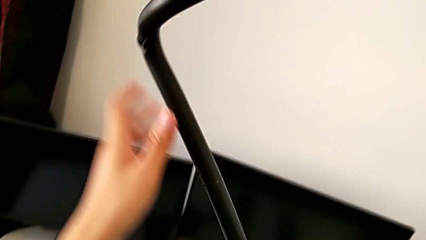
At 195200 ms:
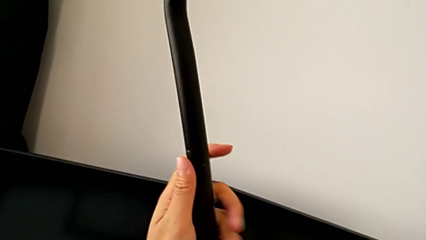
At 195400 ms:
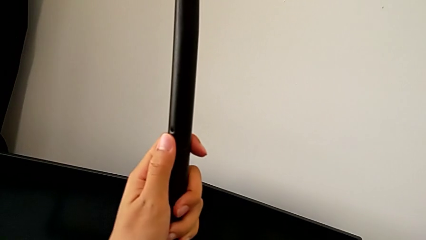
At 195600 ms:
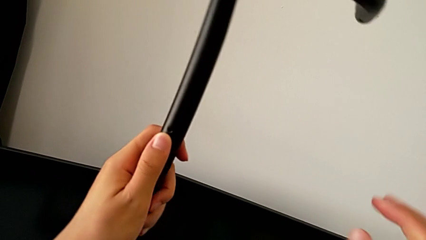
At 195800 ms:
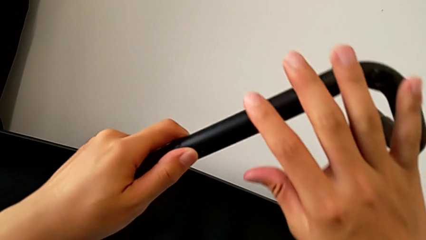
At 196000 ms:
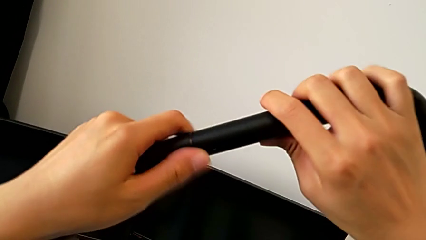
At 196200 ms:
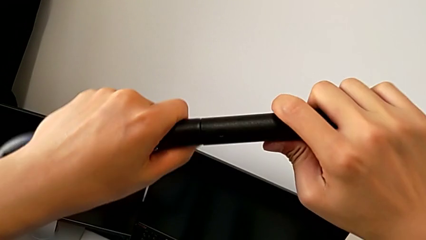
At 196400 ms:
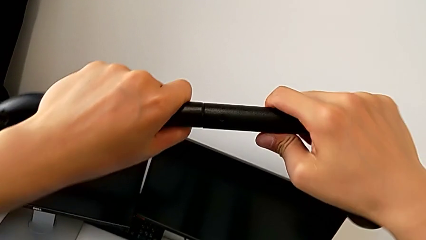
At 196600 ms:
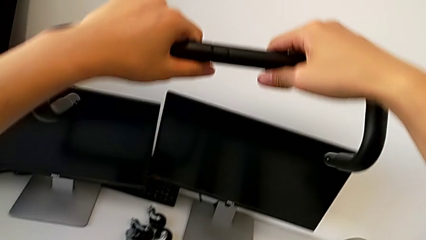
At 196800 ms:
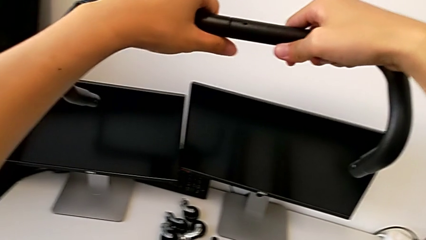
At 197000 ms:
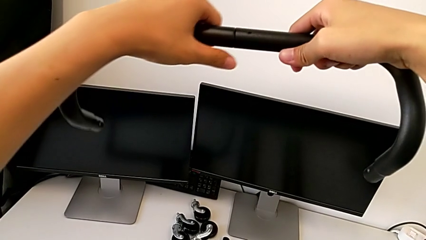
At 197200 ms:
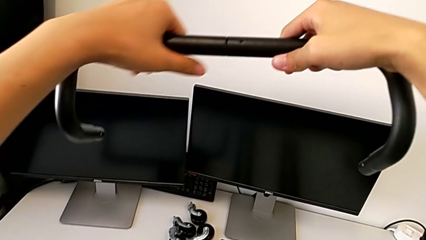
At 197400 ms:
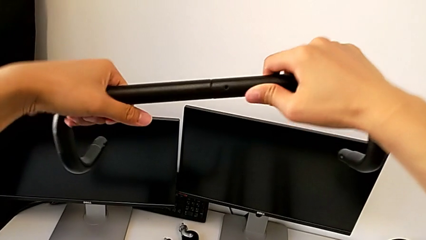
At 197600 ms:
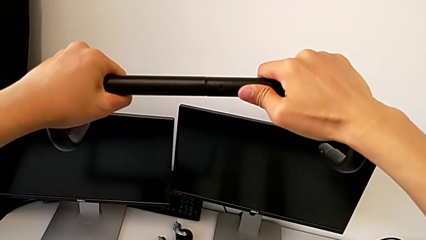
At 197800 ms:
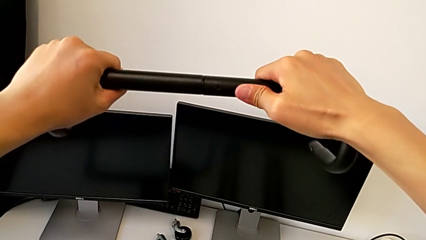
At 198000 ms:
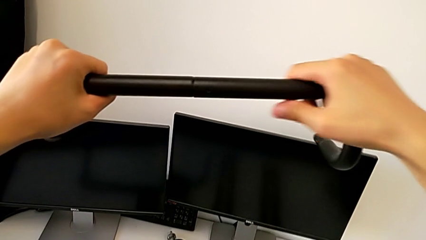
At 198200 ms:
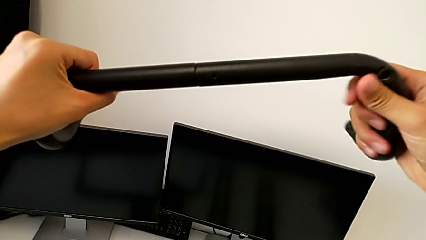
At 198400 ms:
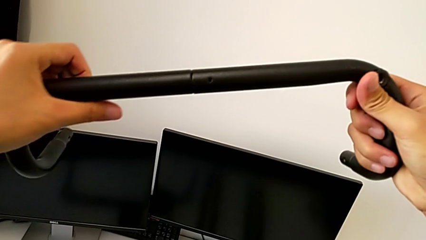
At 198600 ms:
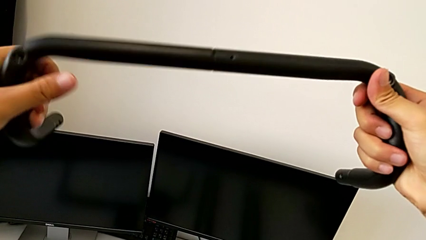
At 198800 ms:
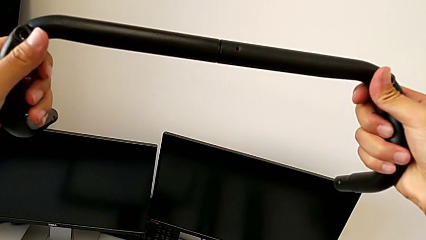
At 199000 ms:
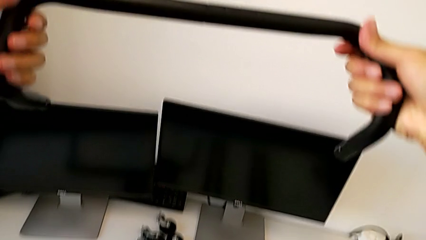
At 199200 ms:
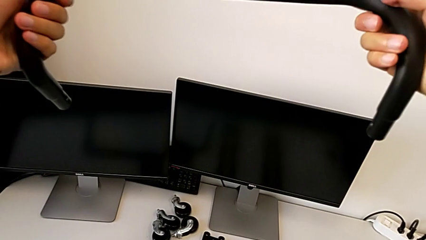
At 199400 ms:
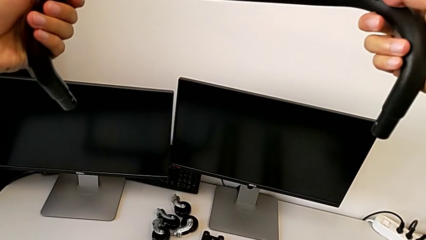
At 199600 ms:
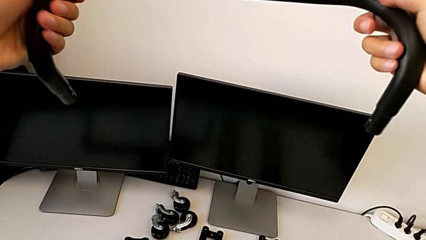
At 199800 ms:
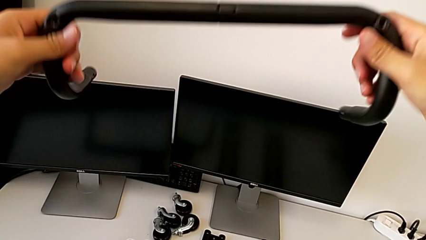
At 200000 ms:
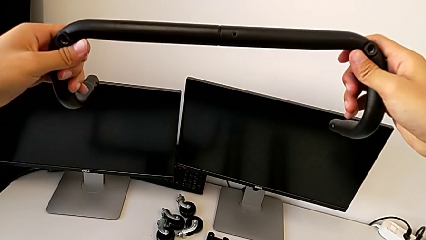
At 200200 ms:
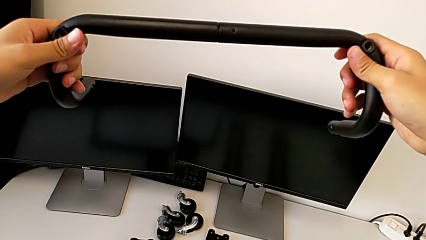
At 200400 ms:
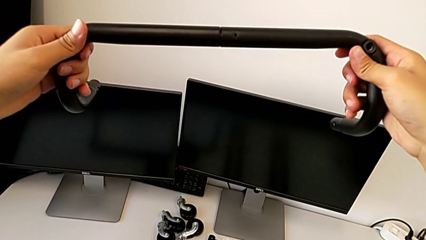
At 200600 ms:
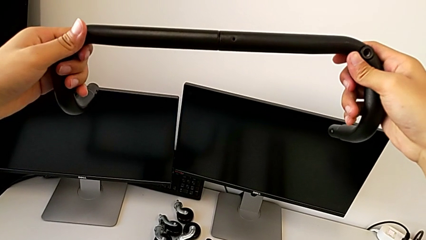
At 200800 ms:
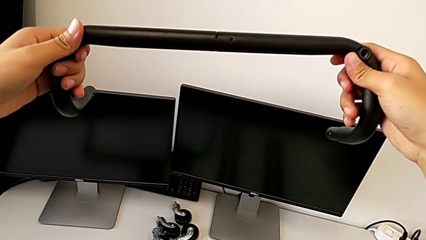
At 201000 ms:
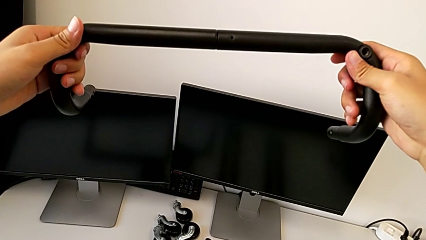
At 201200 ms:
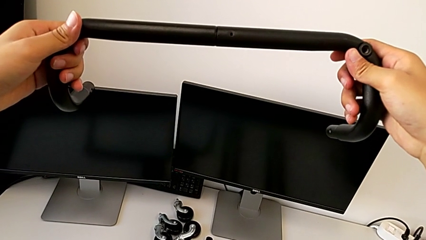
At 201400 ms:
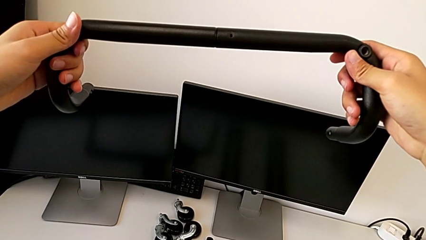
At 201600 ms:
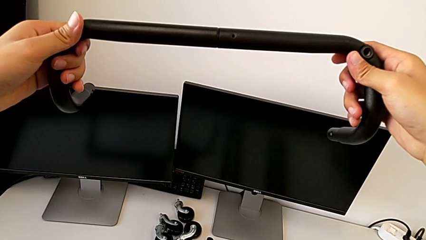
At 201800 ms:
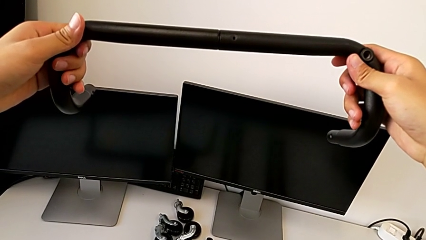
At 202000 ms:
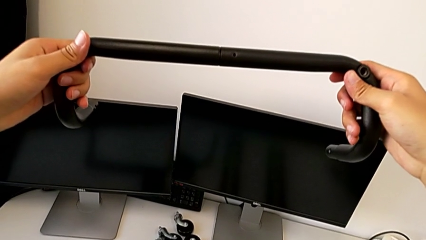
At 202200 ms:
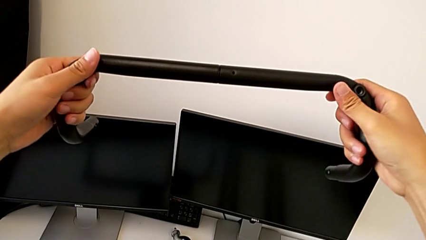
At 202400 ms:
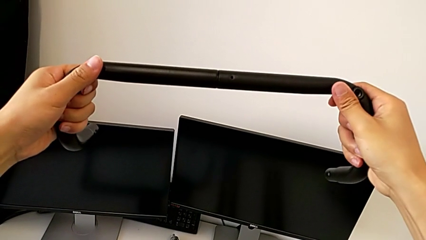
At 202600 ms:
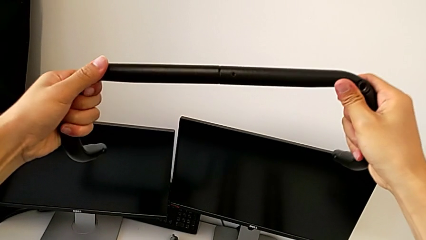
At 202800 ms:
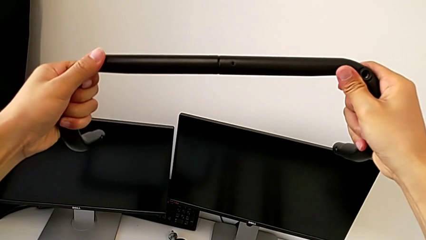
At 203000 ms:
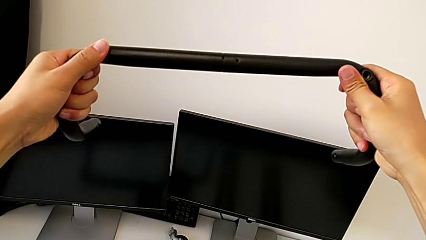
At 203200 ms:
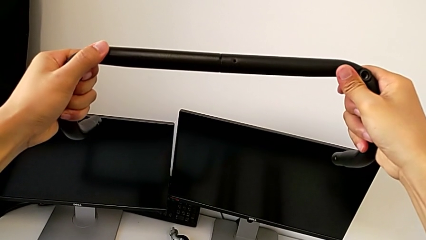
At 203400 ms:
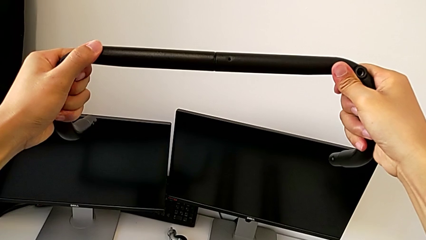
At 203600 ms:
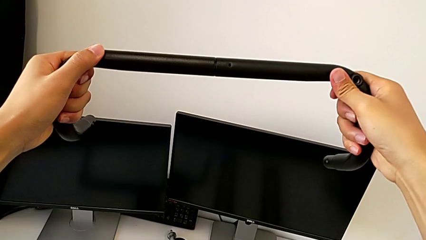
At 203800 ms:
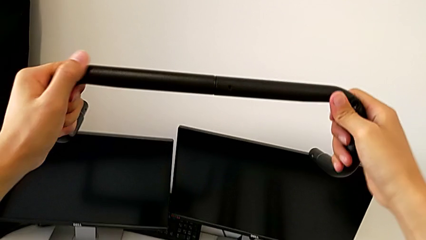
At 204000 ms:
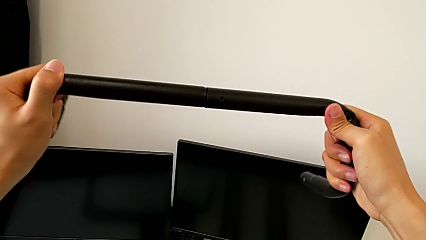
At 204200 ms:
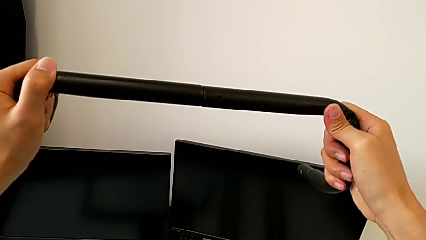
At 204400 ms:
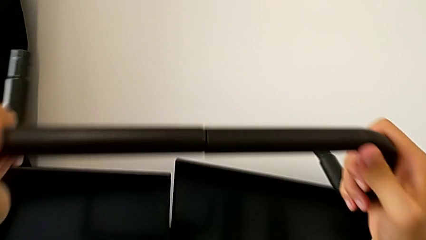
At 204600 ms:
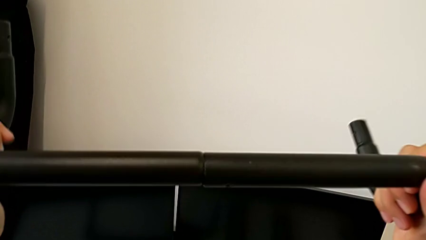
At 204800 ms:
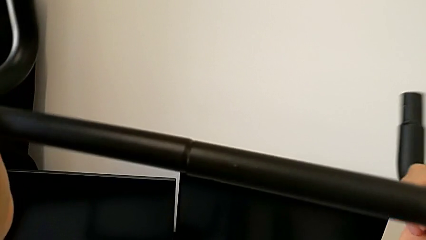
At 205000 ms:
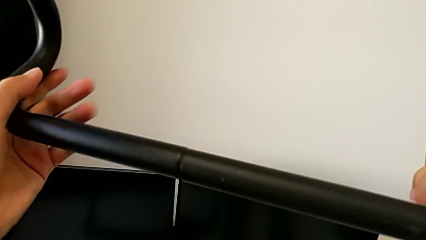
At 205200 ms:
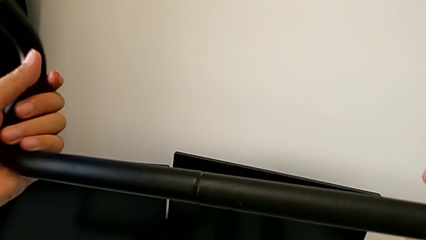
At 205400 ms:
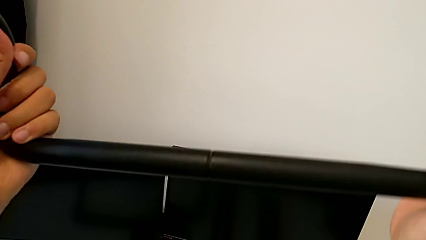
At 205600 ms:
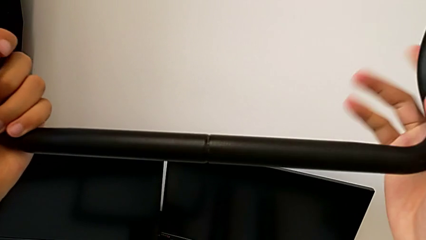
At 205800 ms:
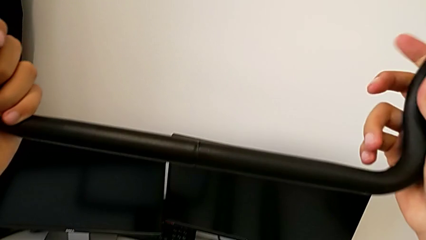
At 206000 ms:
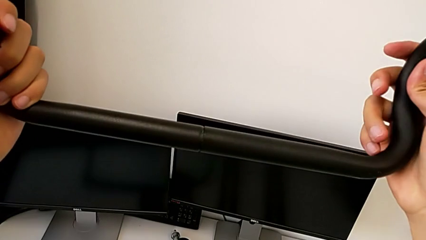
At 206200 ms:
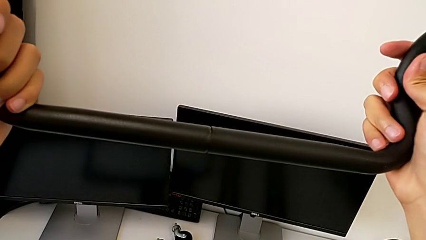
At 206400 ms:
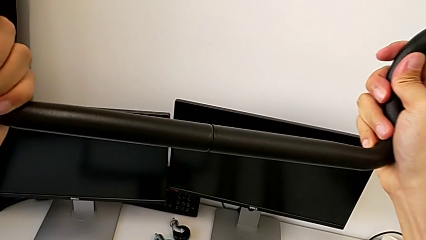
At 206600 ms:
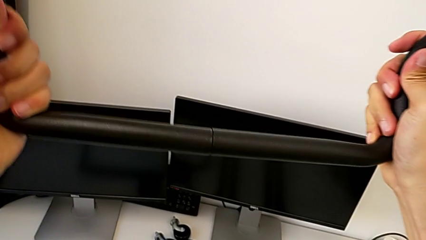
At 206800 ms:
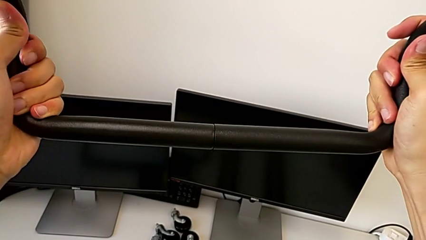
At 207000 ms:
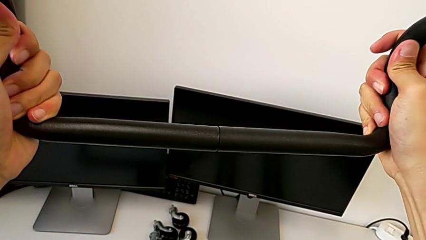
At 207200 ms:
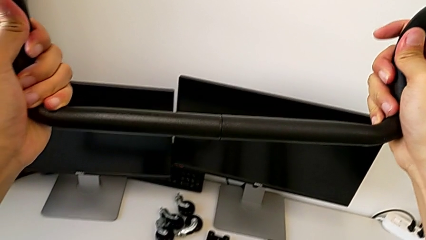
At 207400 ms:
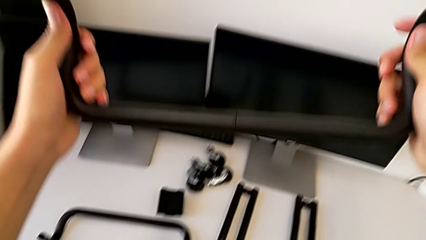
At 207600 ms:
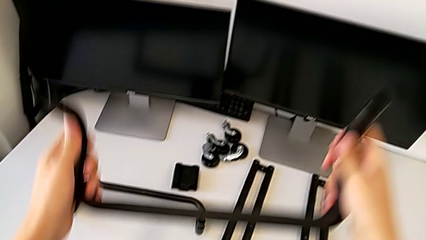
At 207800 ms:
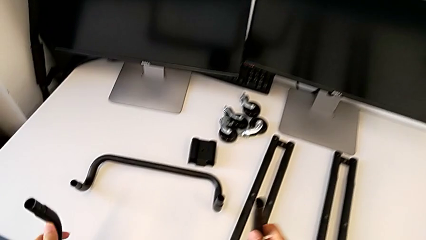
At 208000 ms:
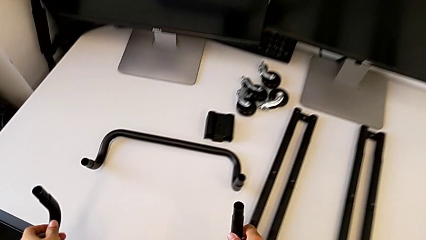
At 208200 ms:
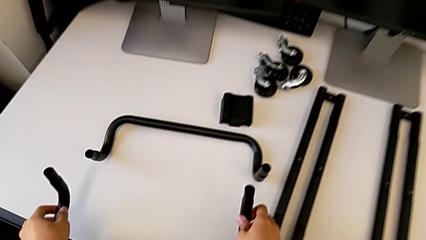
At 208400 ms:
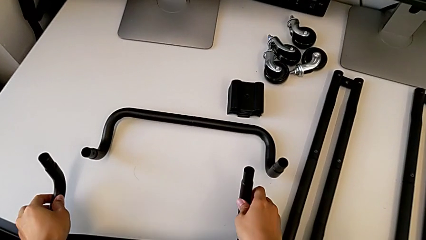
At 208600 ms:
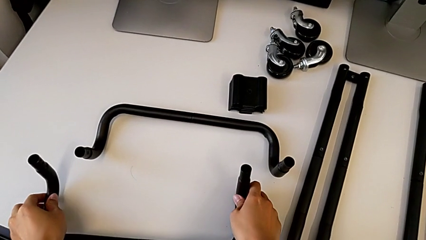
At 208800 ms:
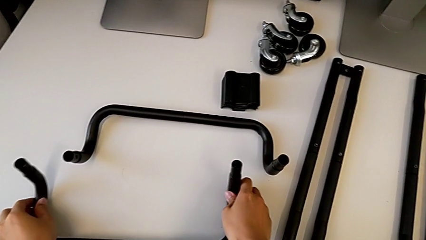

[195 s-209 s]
The camera wearer is assembling the first base frame. They rotate the second frame, inspect it, slide it and drop it.

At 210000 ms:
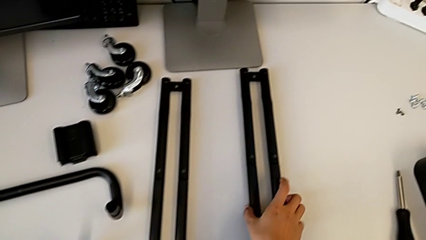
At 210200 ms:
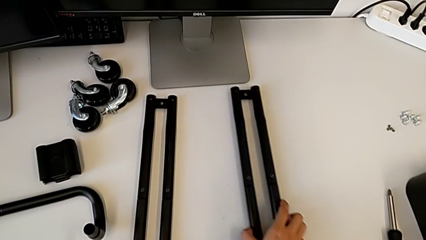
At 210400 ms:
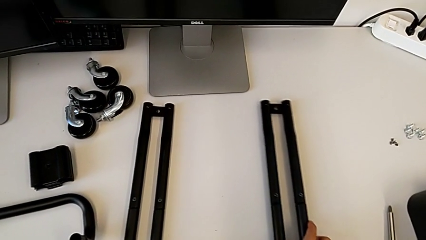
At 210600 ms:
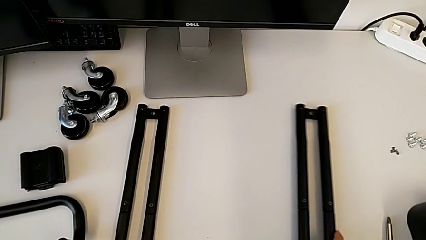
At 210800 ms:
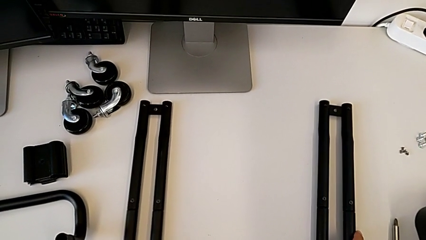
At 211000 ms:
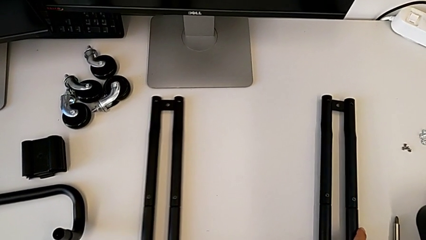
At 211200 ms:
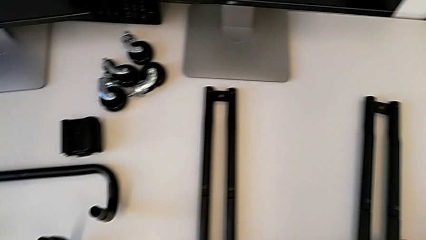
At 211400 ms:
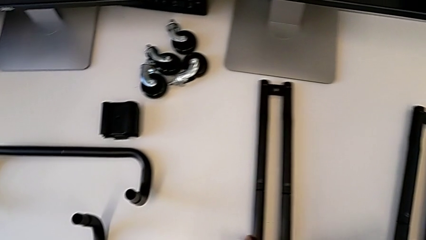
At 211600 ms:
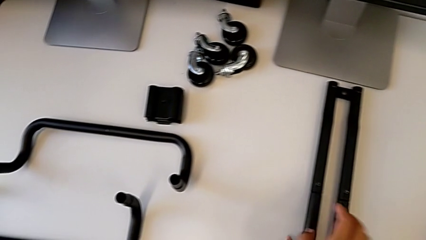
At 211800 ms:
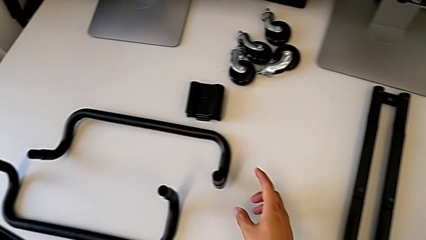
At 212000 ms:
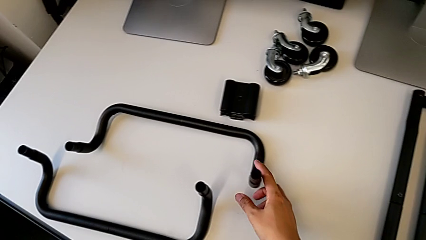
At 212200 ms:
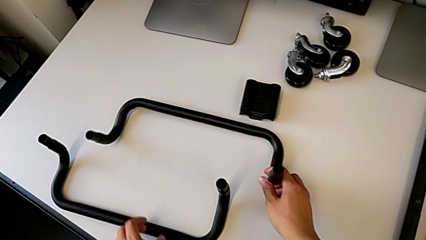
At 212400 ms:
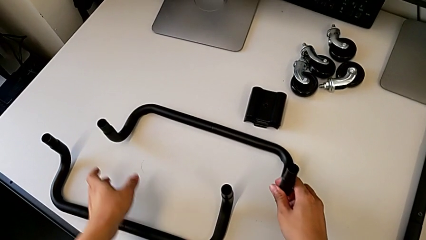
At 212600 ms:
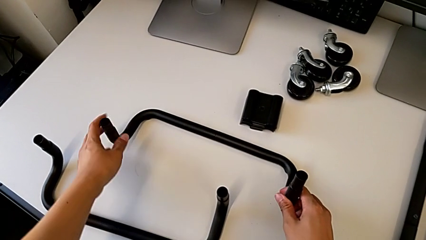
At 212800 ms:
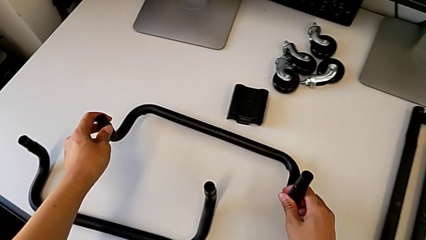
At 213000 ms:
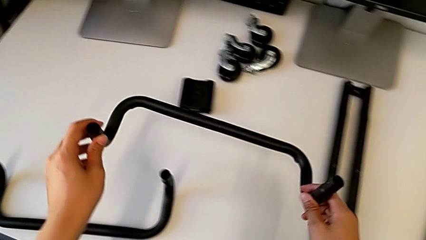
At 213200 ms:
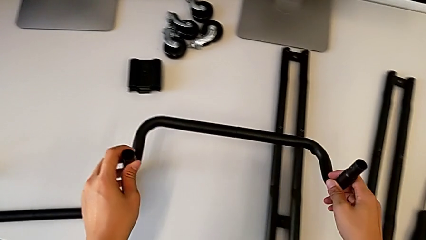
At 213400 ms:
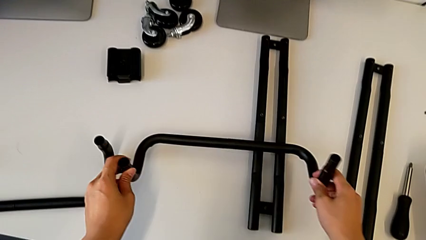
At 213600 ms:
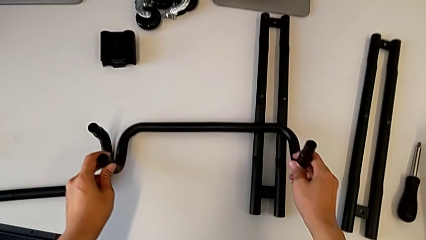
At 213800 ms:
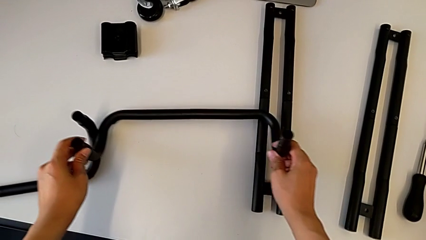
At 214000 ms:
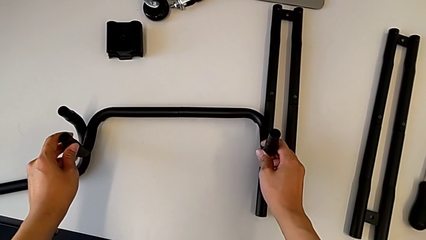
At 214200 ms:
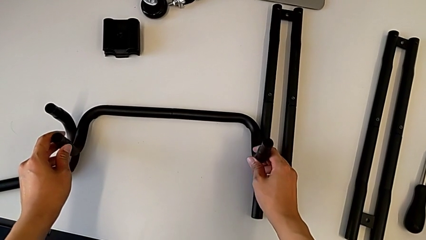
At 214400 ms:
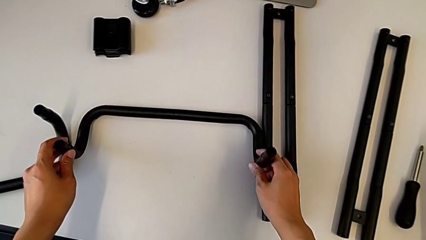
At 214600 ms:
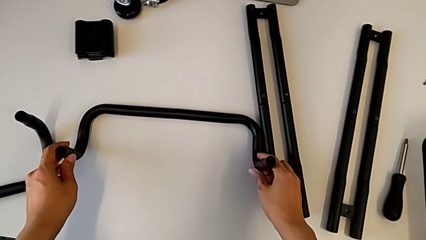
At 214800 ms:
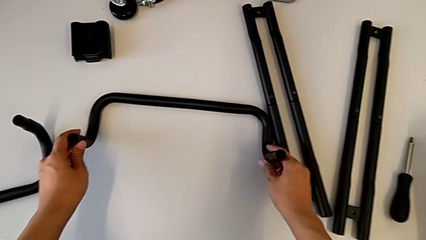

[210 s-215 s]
The camera wearer is assembling the base frames and side bars. They grab the leg.
